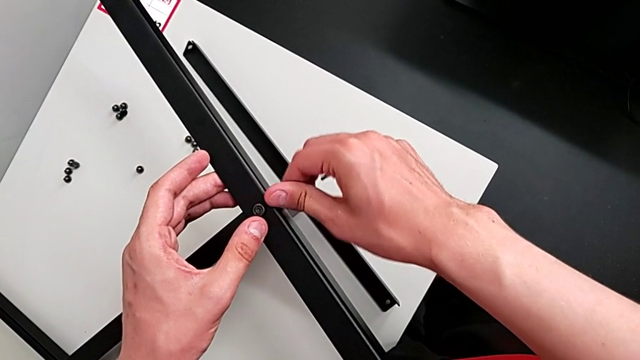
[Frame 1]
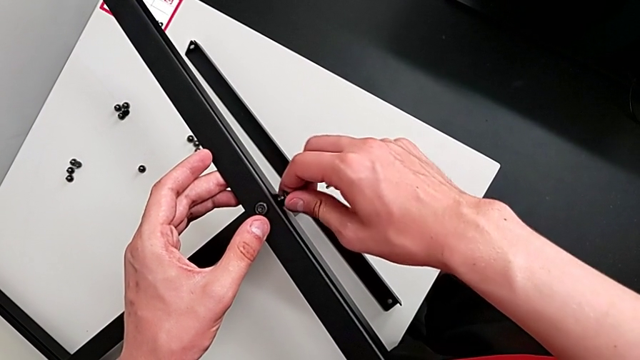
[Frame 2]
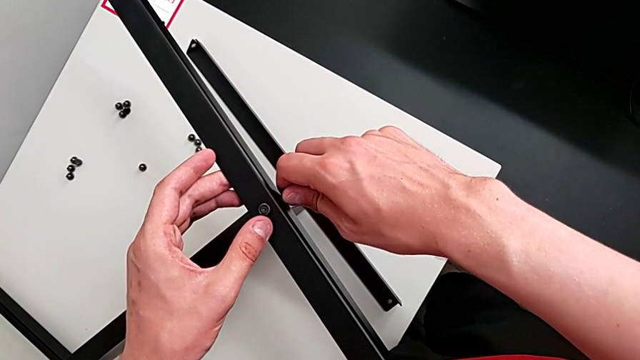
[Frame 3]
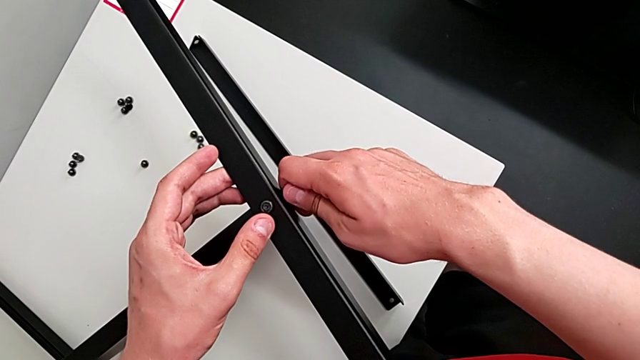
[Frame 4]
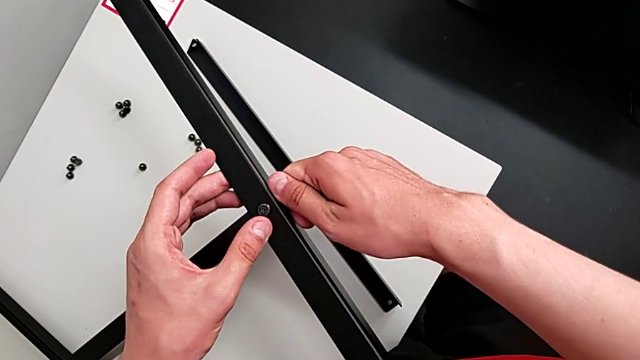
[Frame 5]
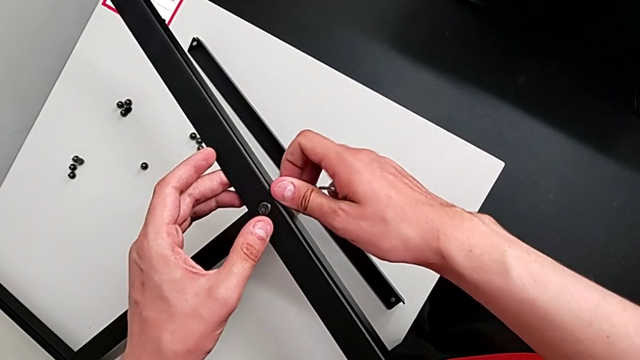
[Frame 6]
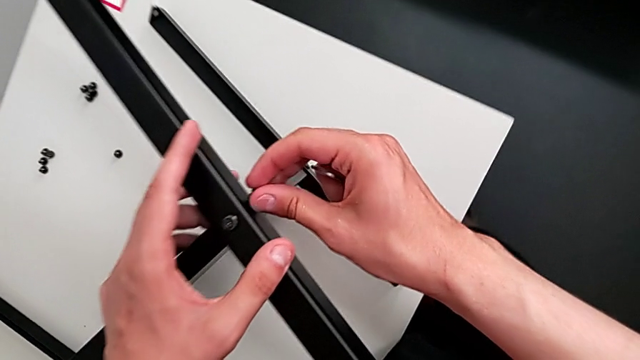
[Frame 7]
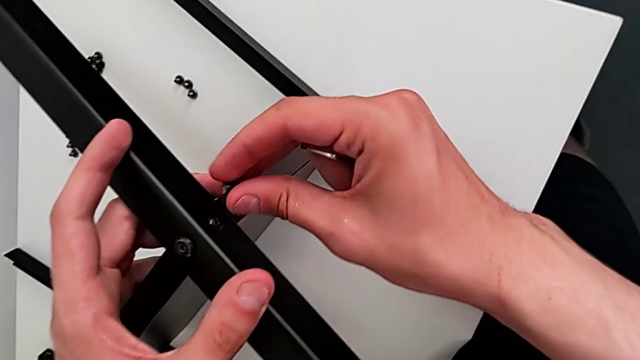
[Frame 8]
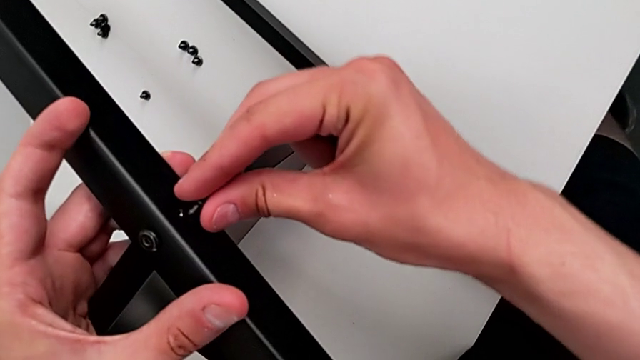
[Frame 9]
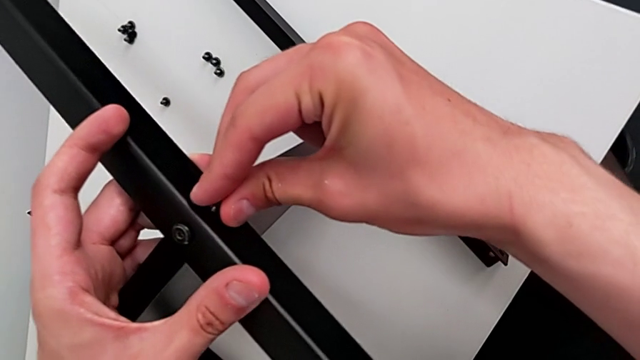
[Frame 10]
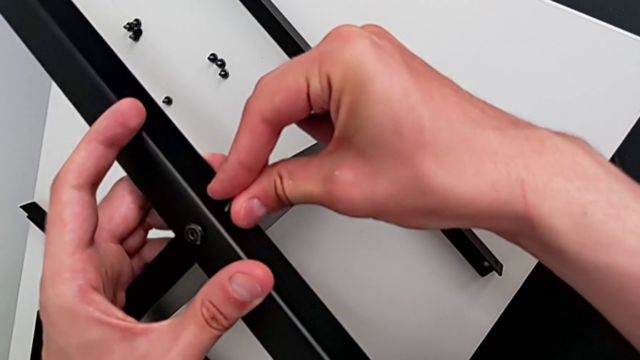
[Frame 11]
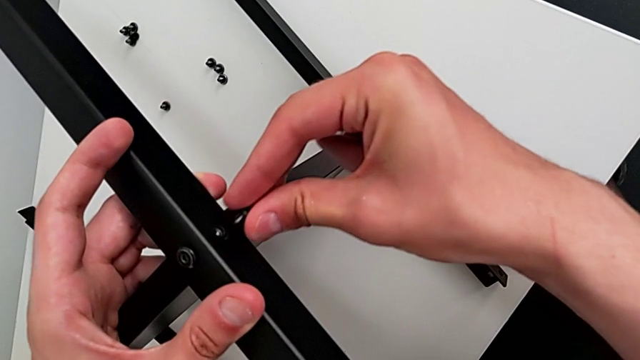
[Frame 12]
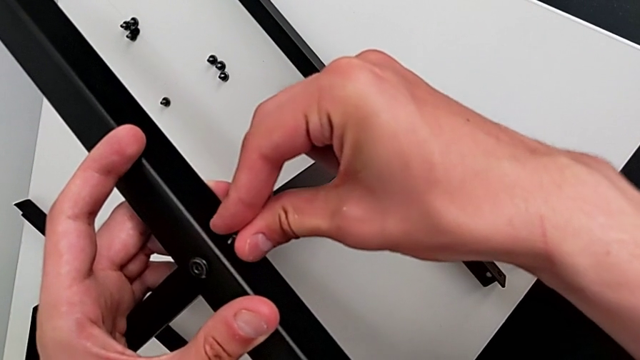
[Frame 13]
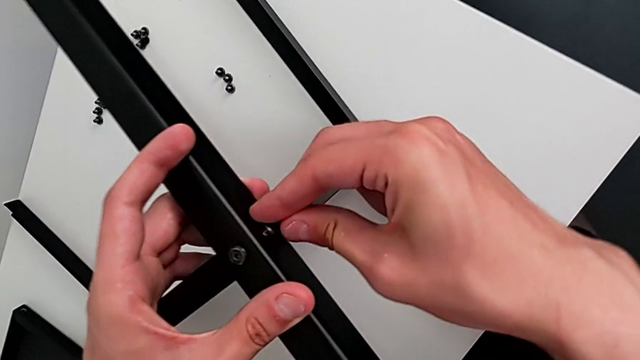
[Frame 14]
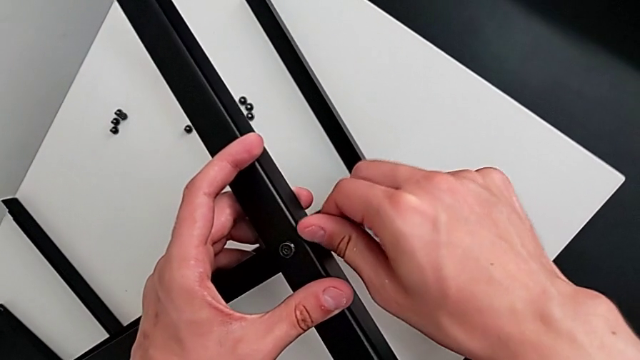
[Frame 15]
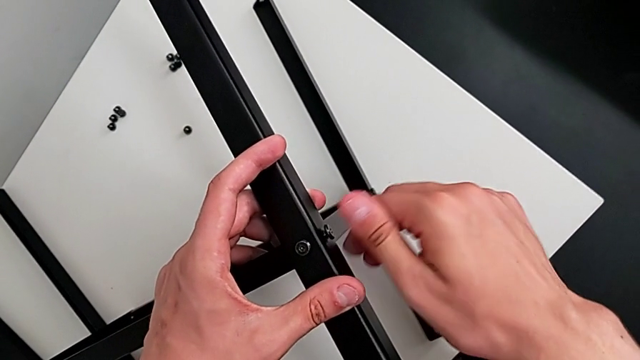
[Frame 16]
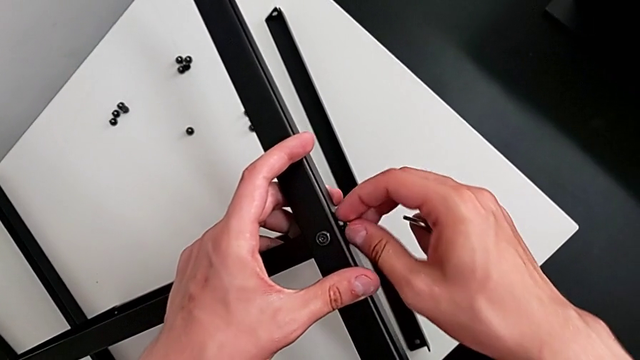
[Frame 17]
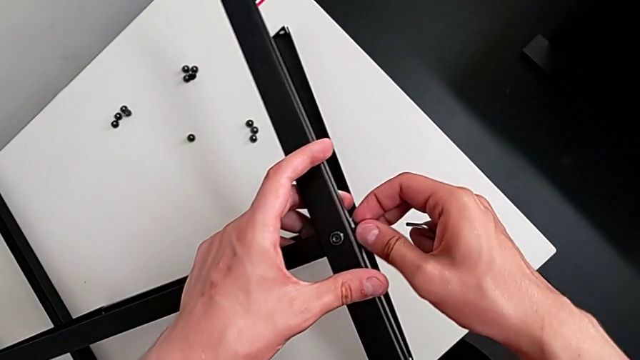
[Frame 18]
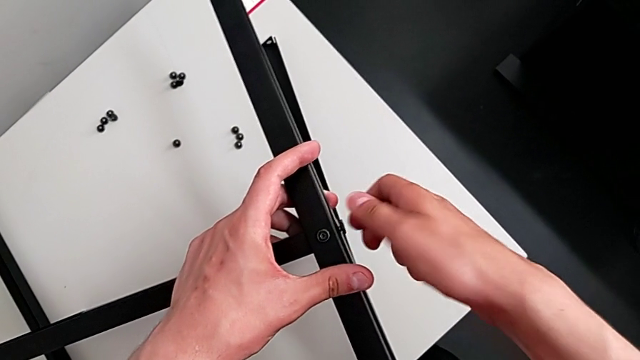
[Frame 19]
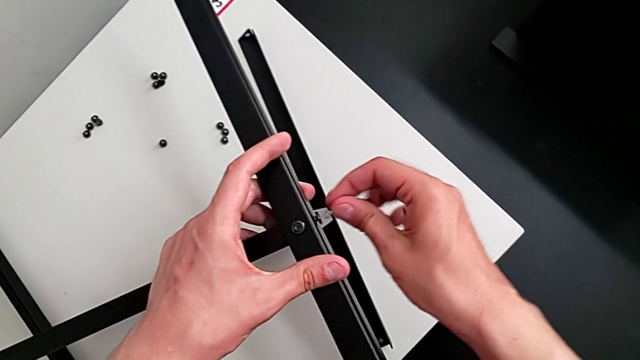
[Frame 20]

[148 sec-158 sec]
The camera wearer is assembling the table with the furniture. They keep screwing the hex socket head, insert it, screw it and insert the Allen wrench.

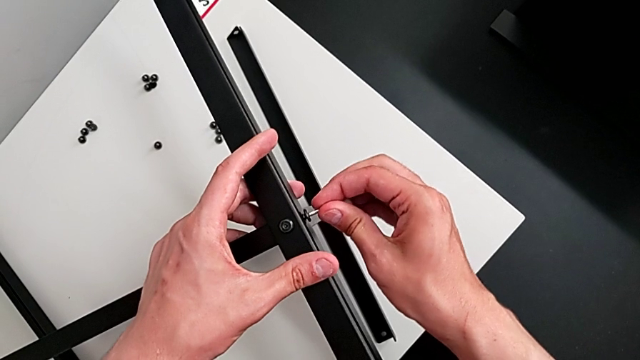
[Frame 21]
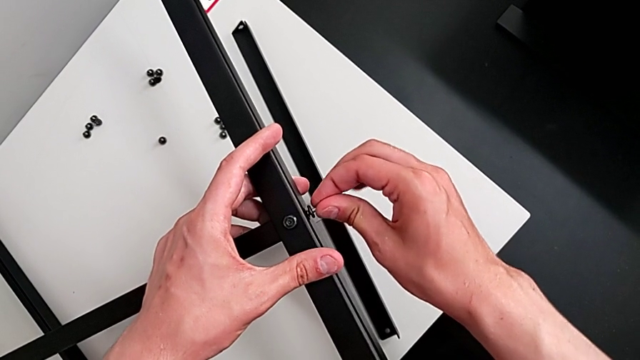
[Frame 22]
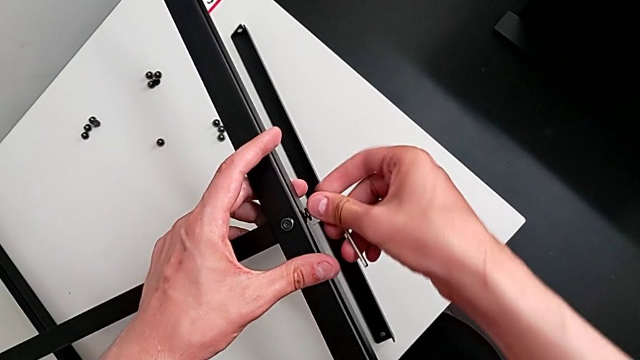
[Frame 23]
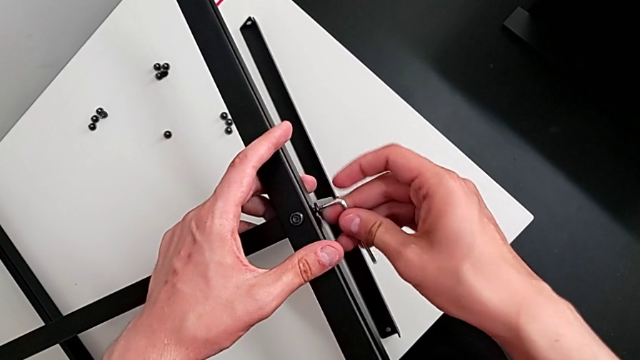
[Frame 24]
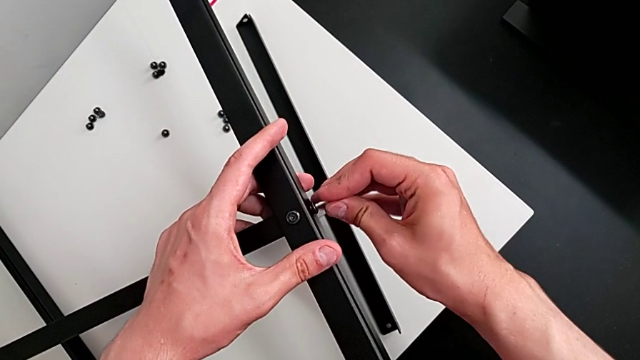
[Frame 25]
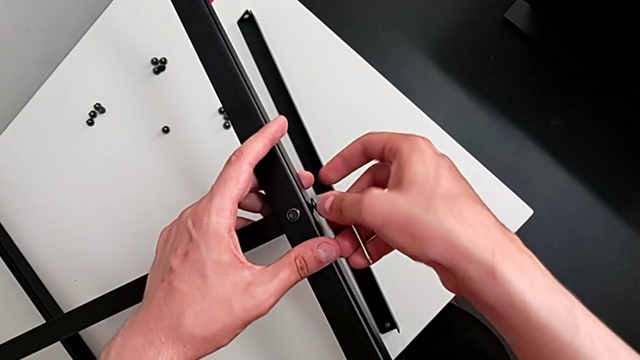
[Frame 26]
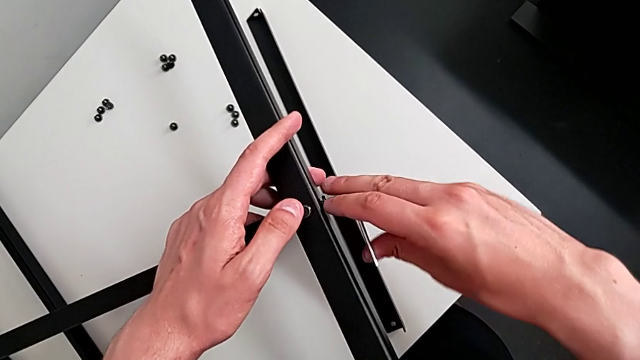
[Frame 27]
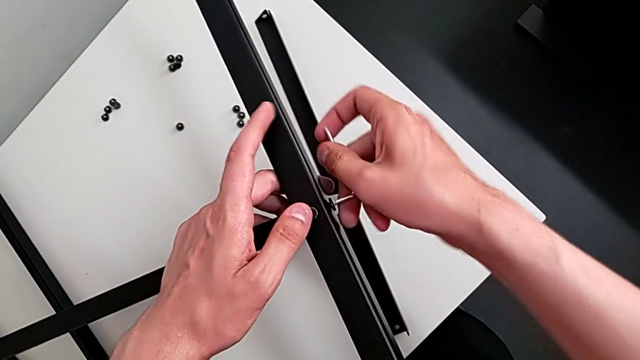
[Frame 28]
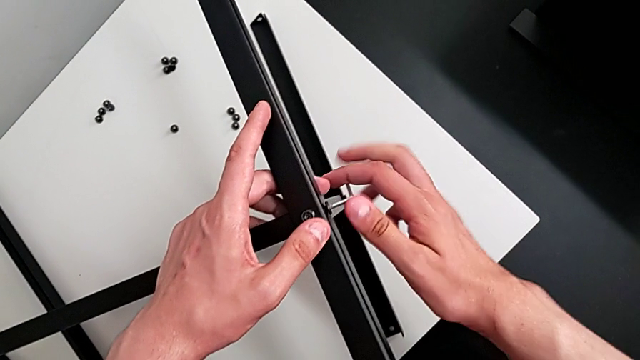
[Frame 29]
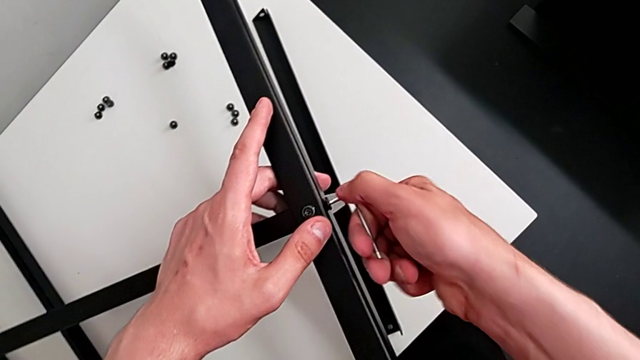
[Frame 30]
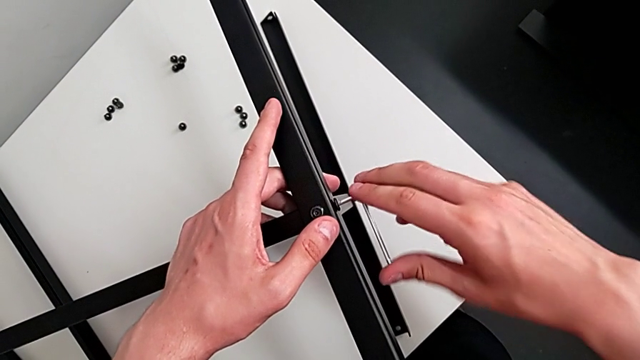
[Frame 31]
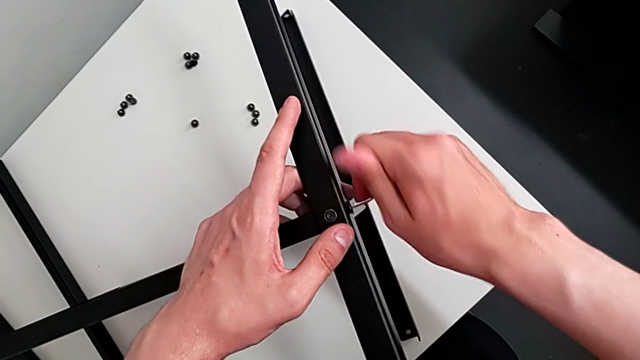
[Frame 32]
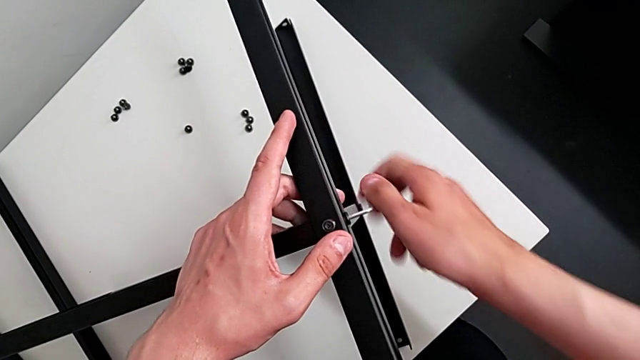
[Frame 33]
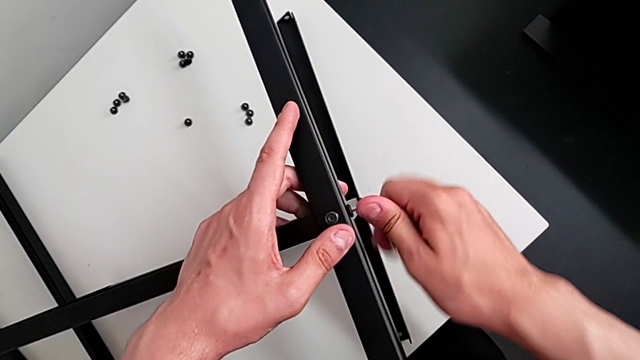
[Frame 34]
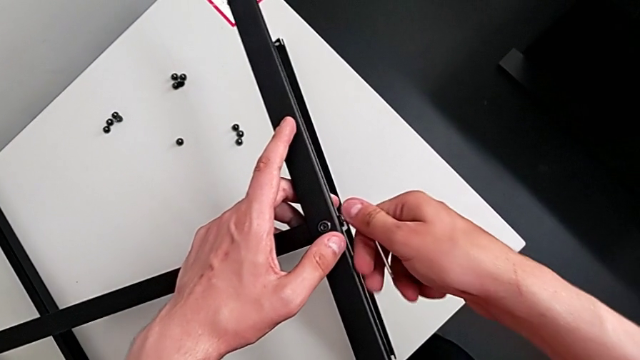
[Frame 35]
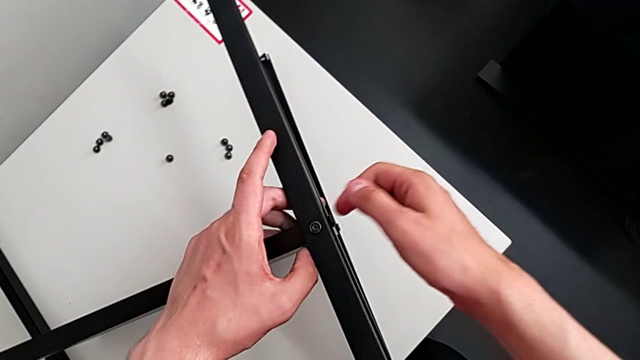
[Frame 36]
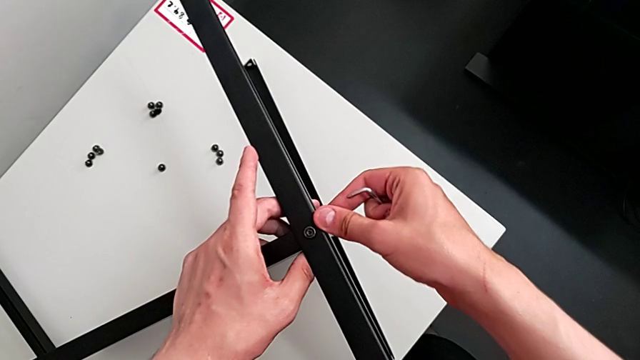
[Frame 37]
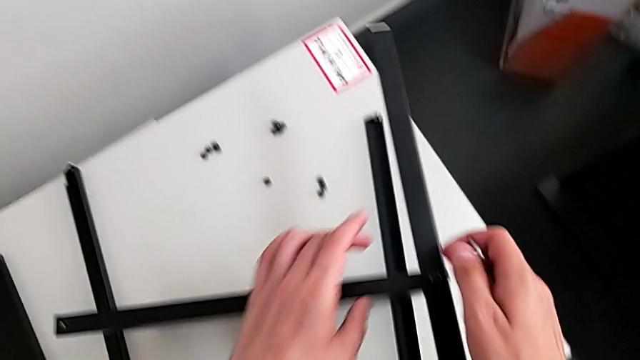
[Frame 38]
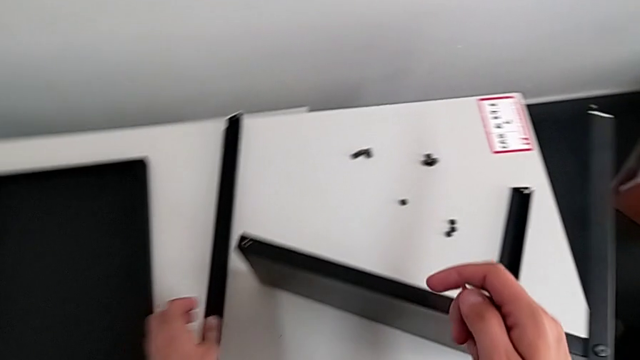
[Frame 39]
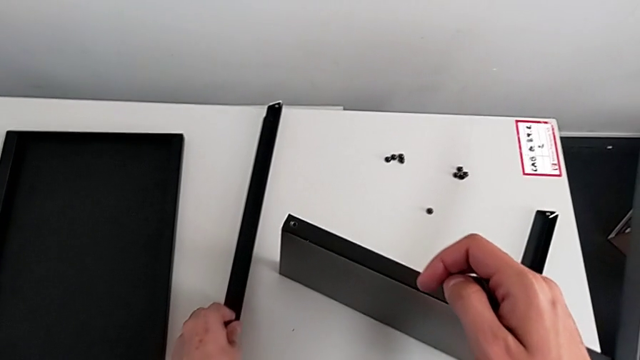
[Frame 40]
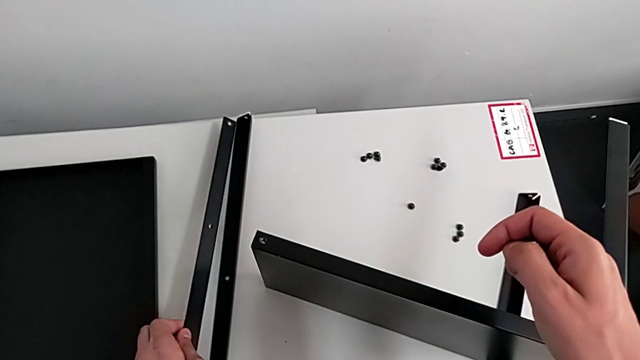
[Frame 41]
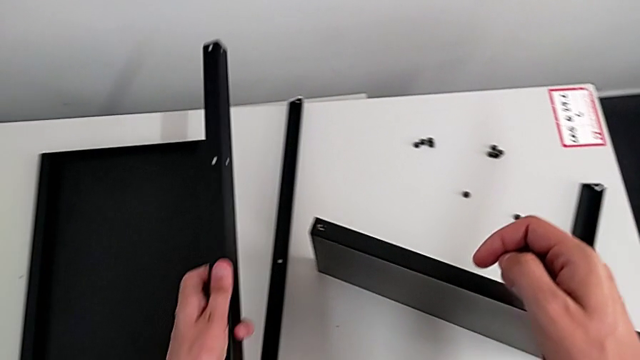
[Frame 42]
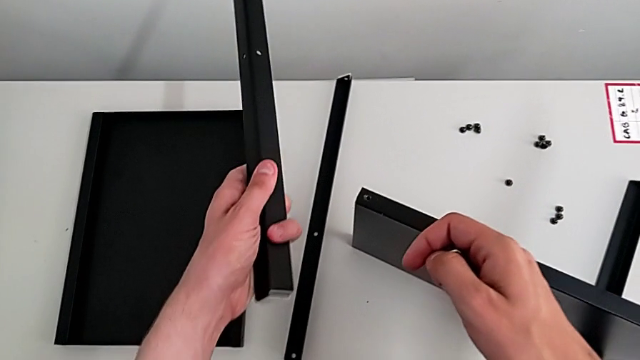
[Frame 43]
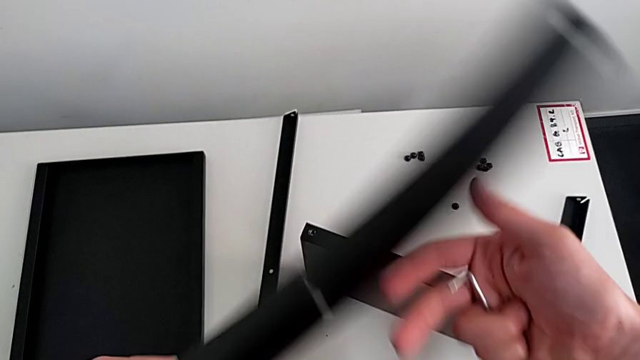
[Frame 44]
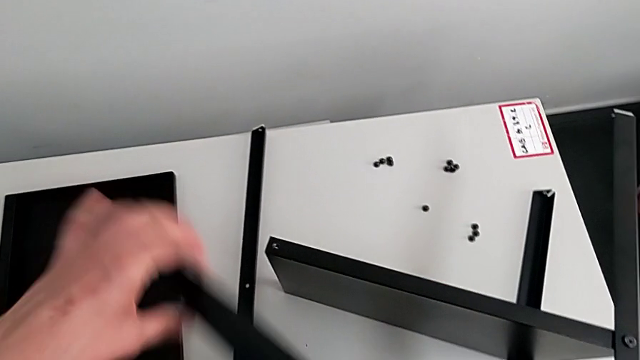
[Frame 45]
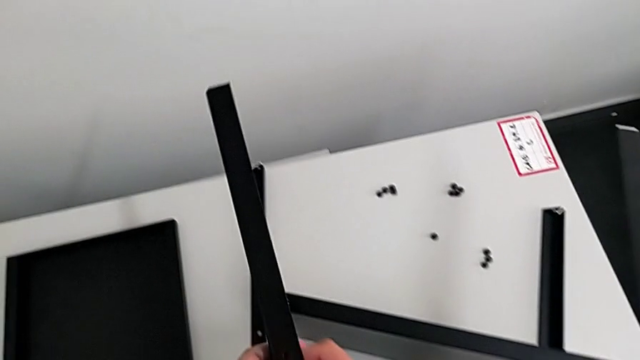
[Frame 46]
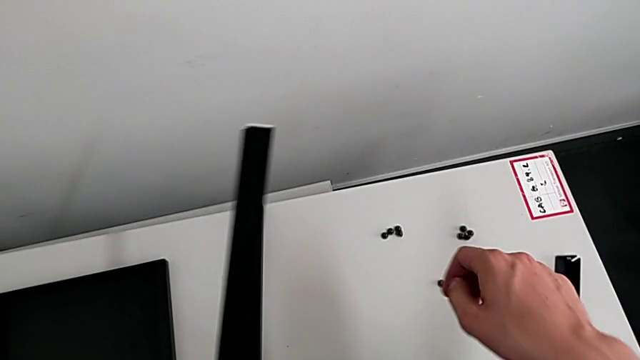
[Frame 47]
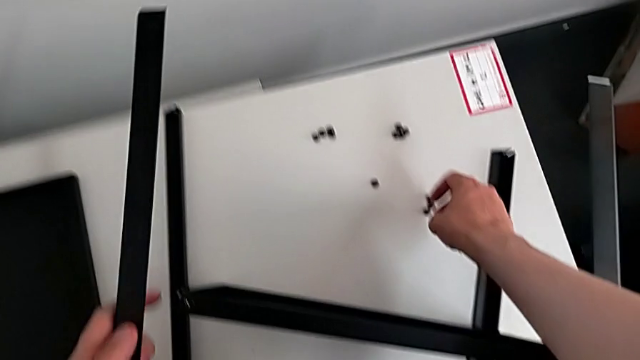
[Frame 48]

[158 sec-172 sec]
The camera wearer is assembling the table with the furniture. They screw the hex socket head, withdraw it and begin to grab the leg.
